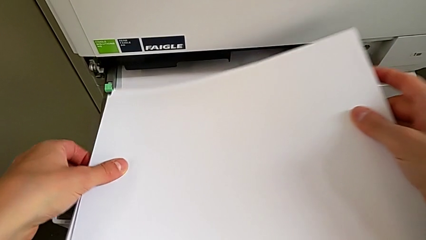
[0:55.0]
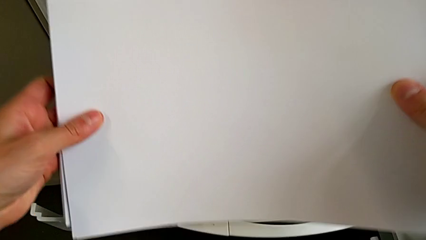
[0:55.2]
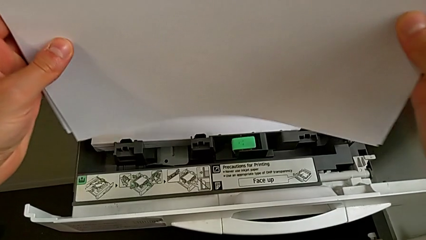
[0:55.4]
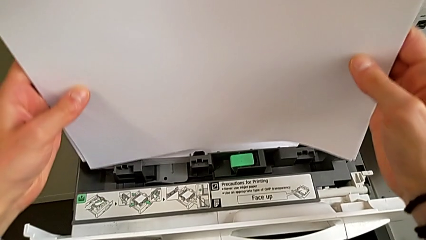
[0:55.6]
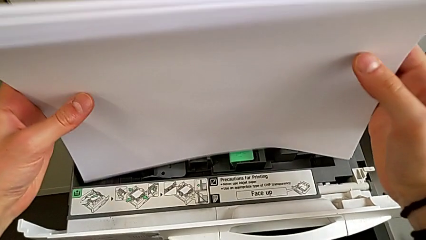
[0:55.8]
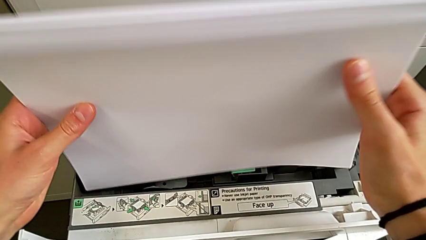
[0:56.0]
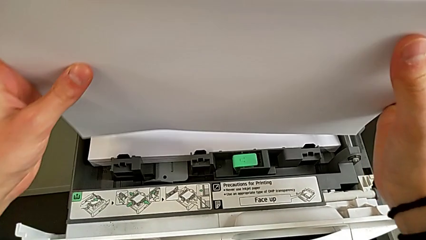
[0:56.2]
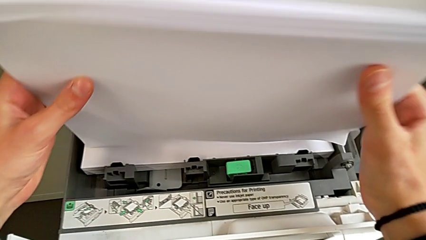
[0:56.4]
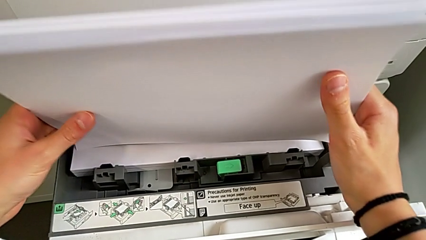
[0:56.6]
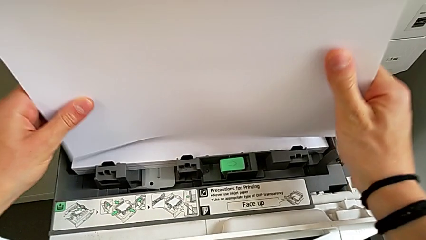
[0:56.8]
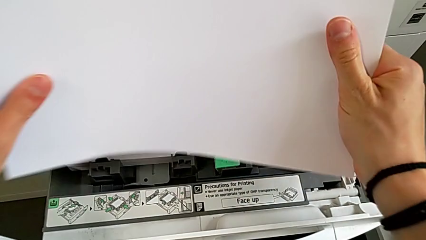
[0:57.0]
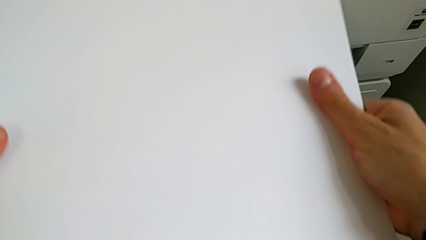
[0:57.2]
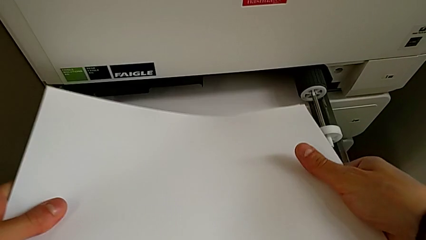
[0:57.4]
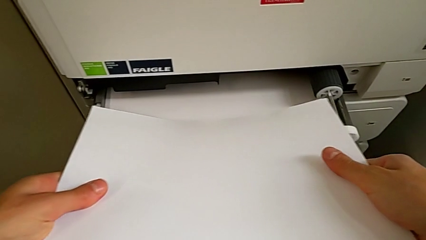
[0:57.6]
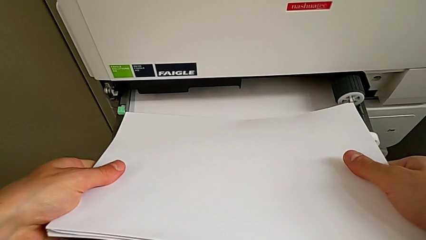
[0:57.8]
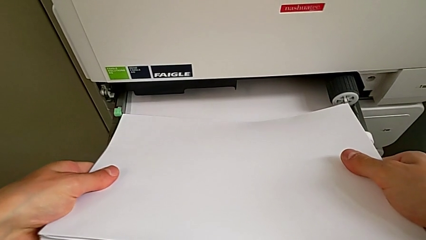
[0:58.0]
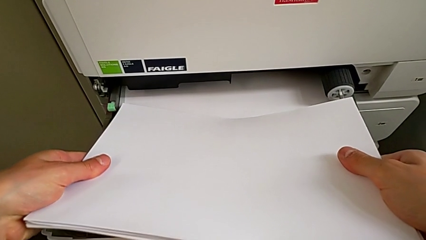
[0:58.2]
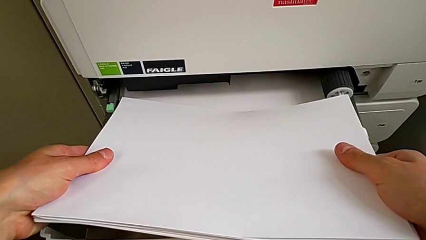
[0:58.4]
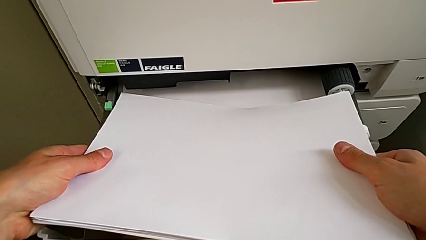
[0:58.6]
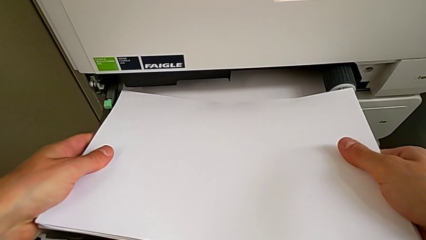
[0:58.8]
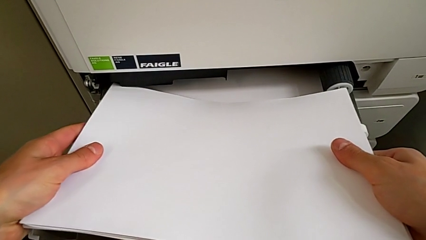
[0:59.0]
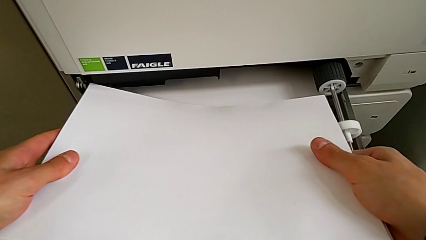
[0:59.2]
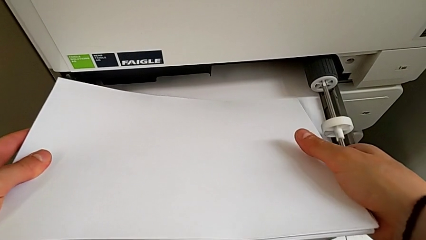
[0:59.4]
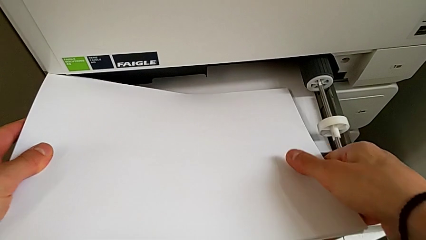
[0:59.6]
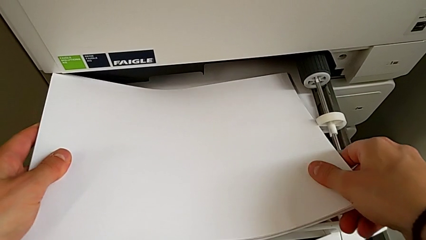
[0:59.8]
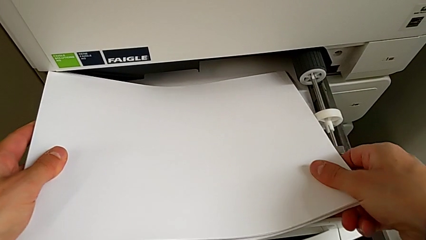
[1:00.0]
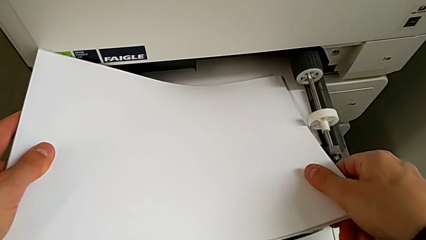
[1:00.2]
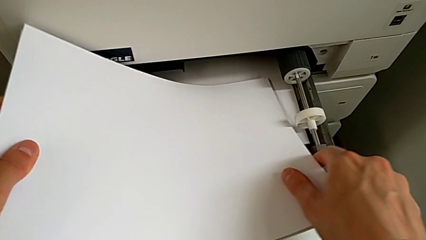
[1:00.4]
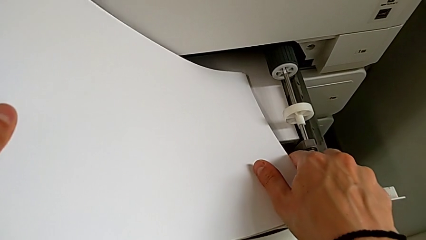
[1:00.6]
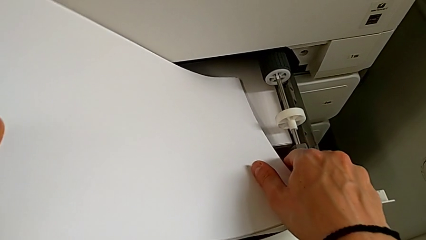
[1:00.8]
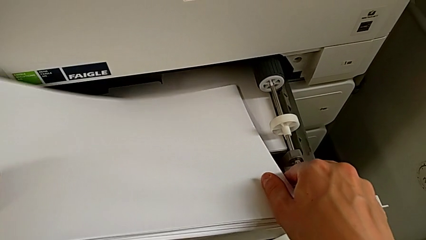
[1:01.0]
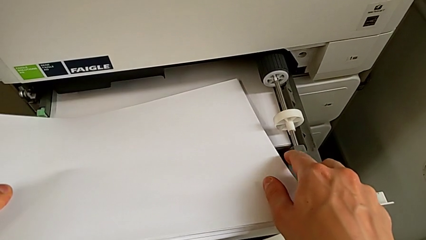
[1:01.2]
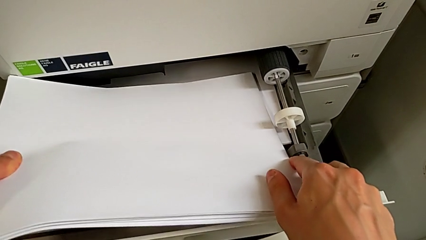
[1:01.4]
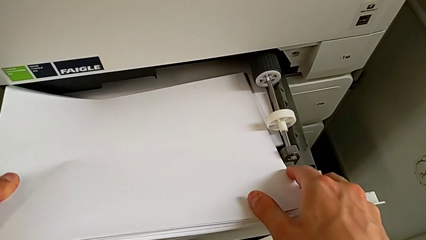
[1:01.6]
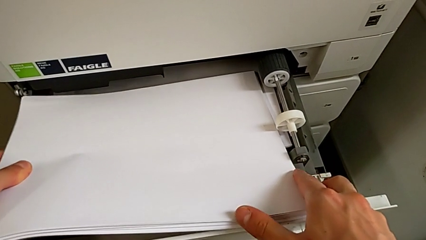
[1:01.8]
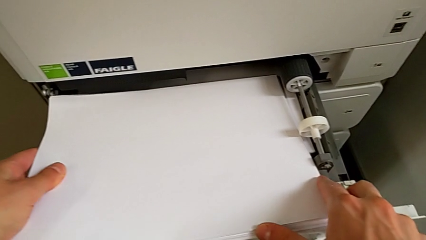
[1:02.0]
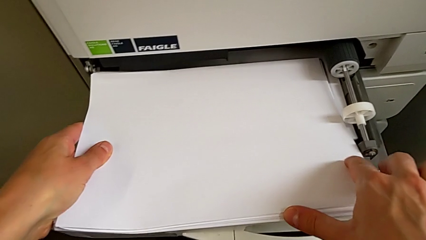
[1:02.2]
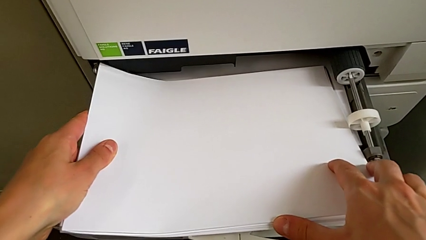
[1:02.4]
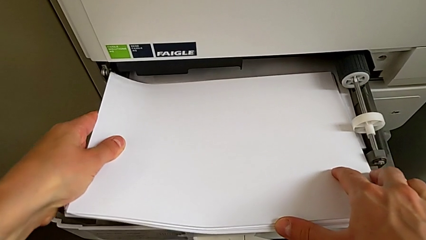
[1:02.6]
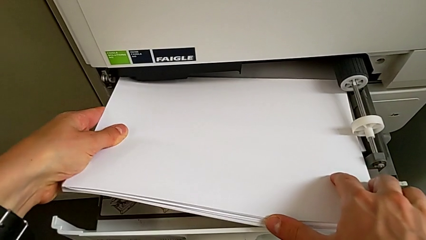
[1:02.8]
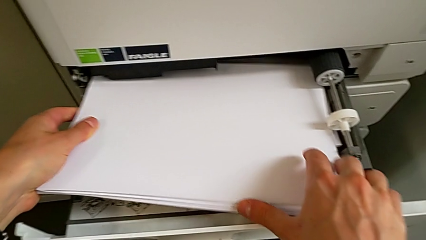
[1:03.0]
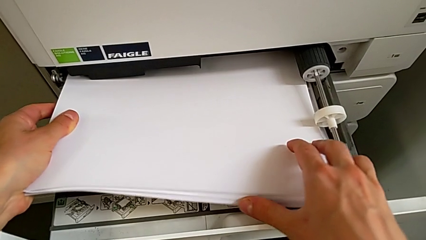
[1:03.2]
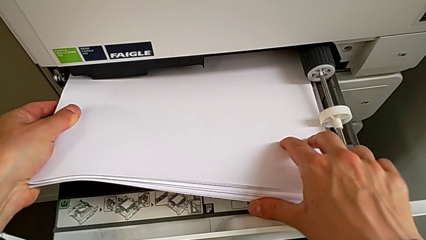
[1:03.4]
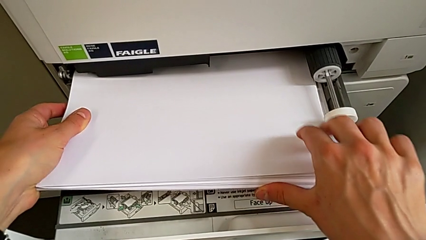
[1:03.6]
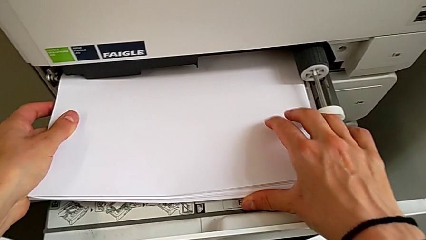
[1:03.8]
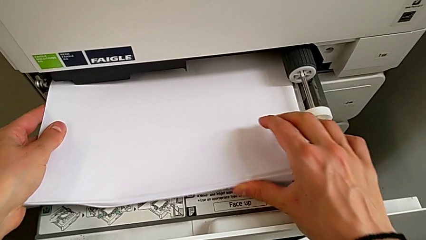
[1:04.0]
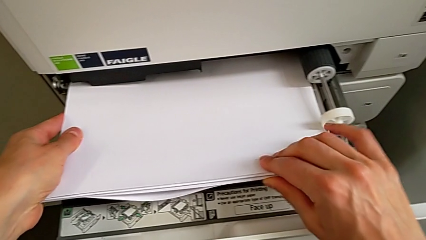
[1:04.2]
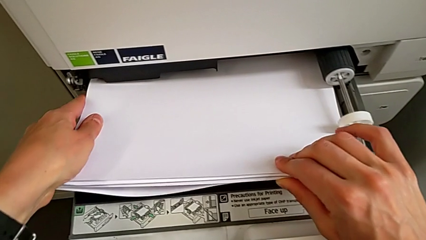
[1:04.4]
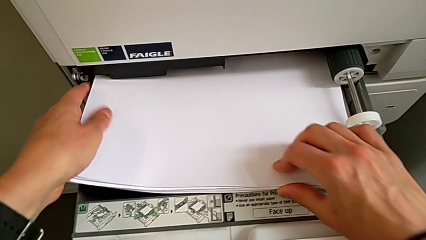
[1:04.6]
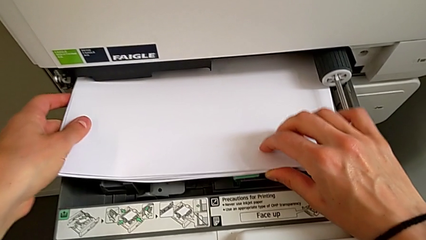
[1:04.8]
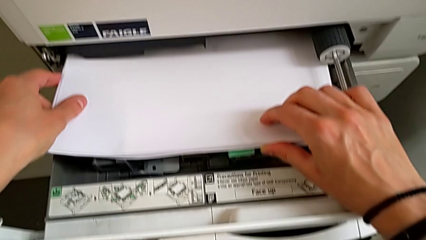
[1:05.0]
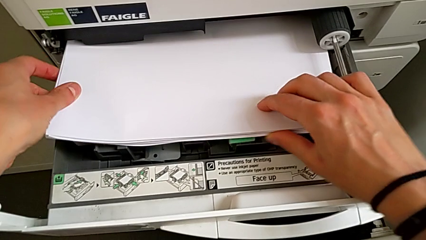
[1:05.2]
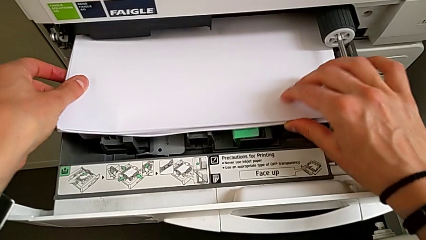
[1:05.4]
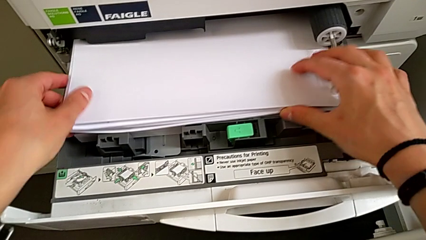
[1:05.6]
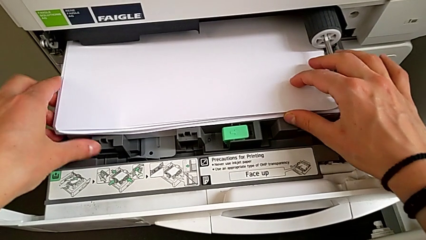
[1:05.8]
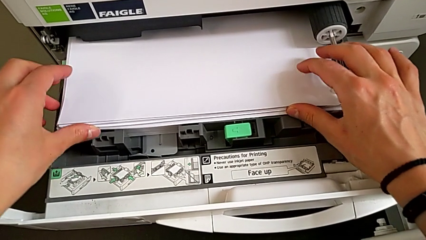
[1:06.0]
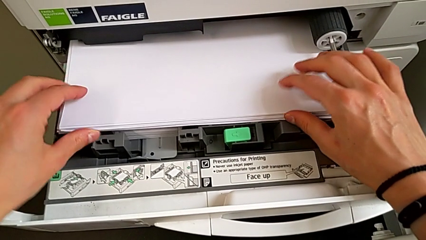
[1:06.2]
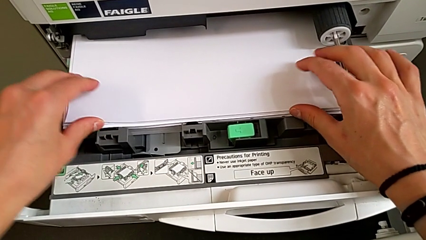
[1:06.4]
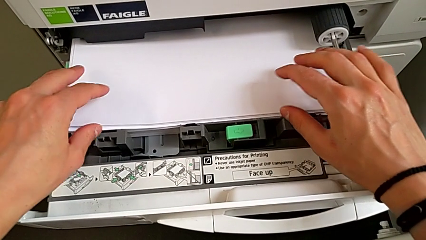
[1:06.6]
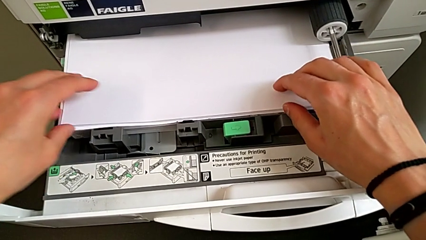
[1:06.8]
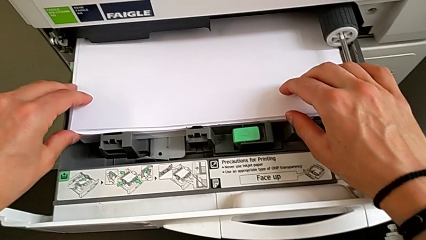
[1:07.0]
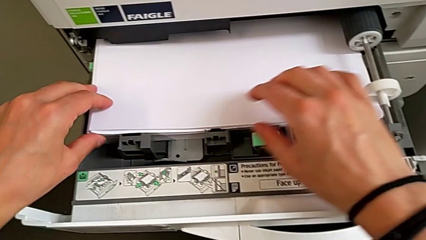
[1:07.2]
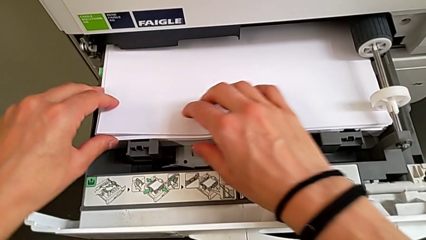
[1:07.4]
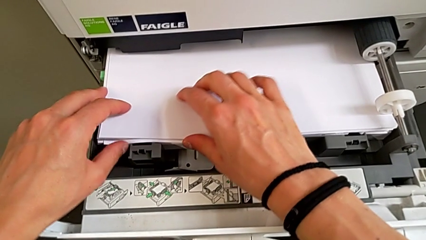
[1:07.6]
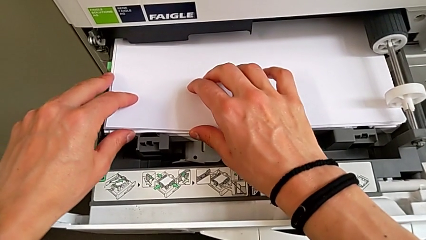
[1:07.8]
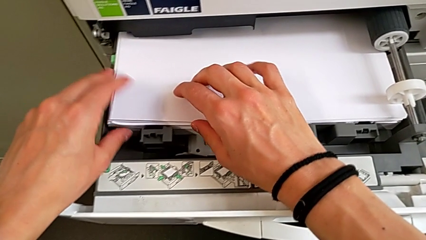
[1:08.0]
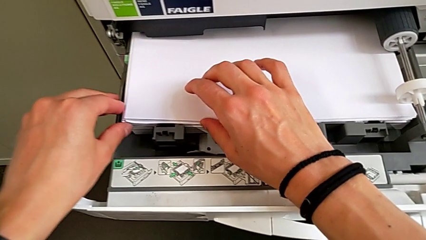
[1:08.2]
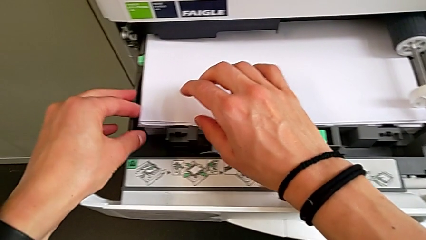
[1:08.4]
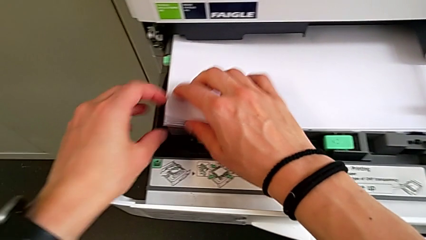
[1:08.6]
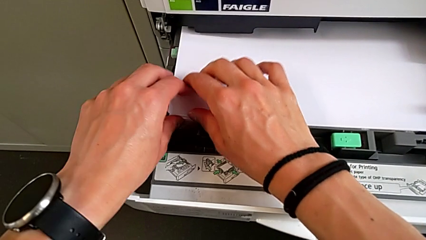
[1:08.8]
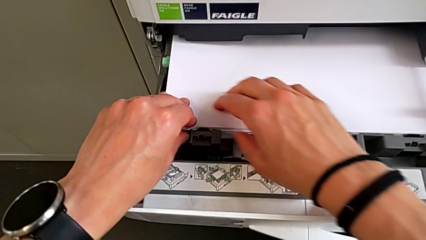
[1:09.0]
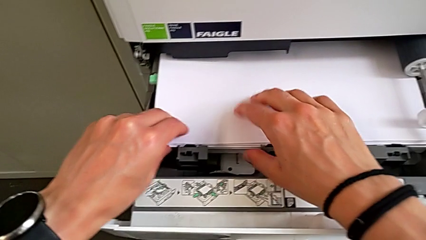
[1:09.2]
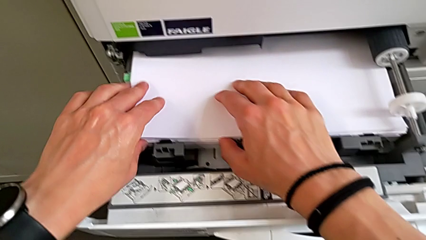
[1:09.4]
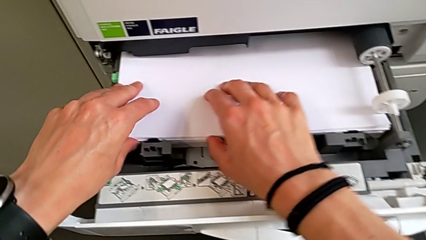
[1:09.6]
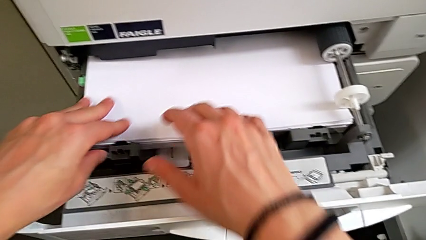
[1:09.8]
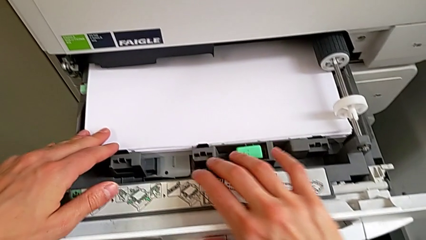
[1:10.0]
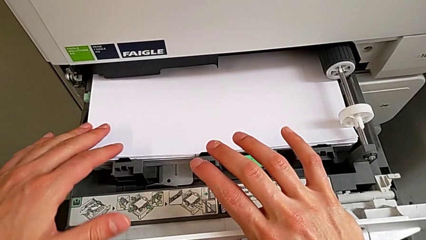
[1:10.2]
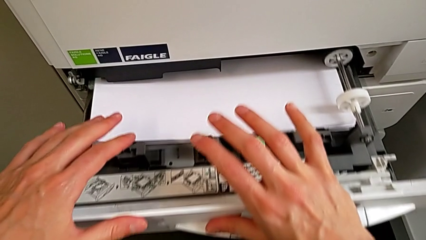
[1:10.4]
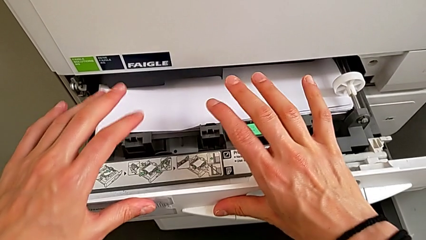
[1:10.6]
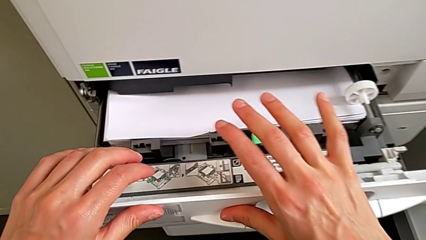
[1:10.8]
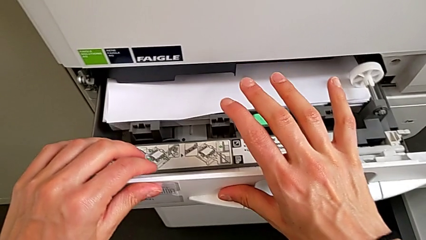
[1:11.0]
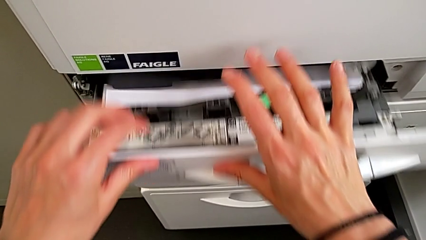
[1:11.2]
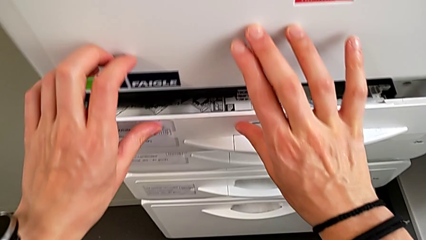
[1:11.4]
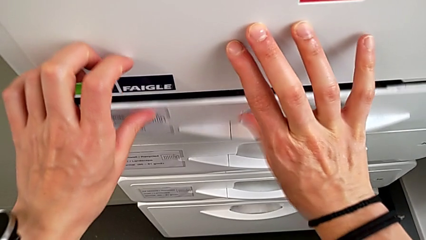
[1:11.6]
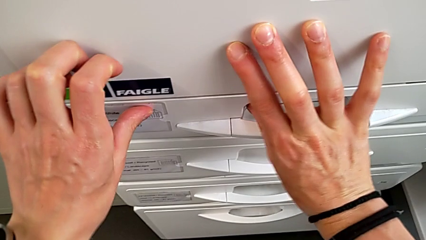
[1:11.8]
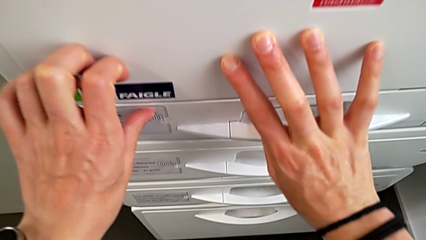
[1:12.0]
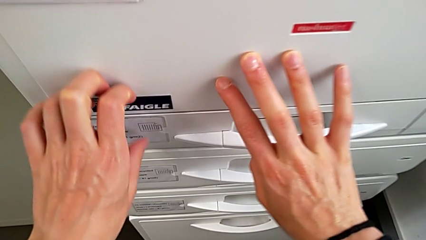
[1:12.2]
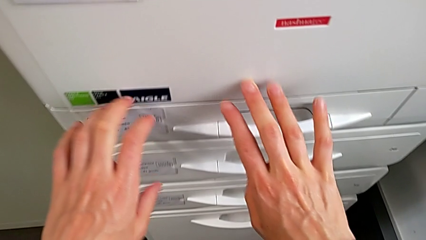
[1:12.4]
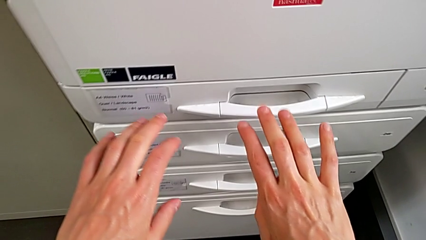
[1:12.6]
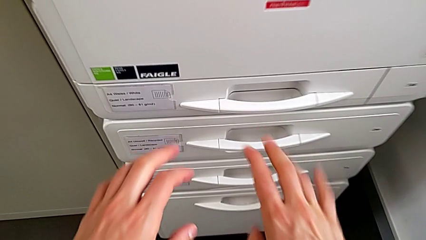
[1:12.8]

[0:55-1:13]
The camera wearer is loading the paper tray with the paper stack. They align the paper stack, load it and close the paper tray.
